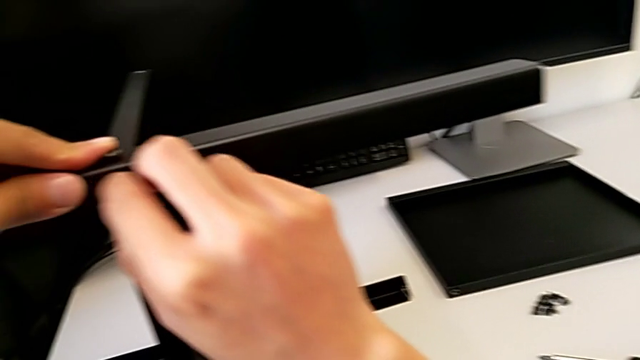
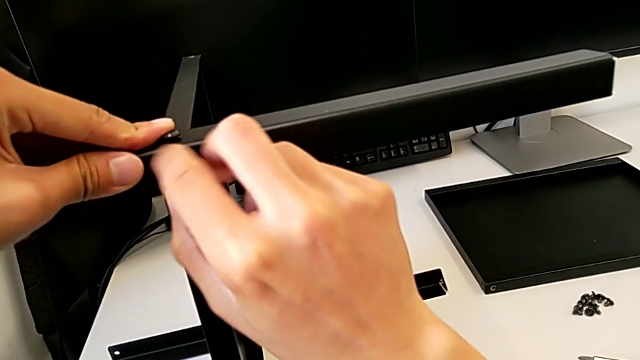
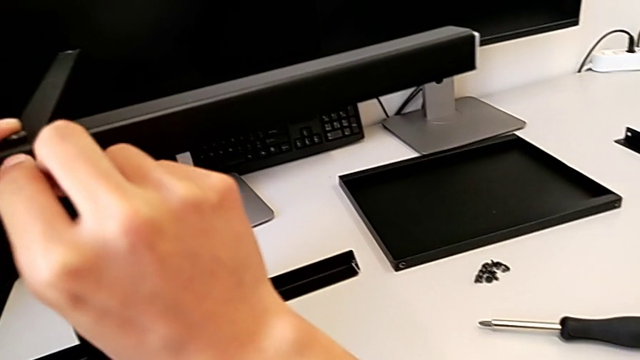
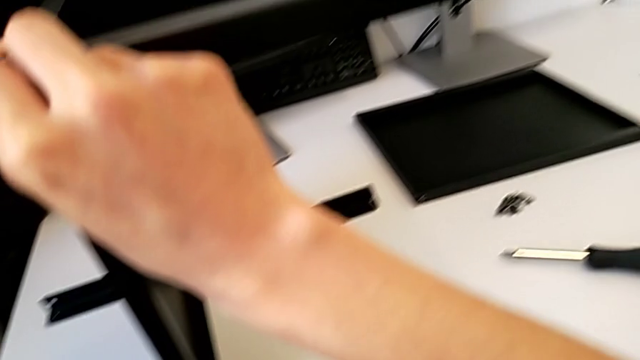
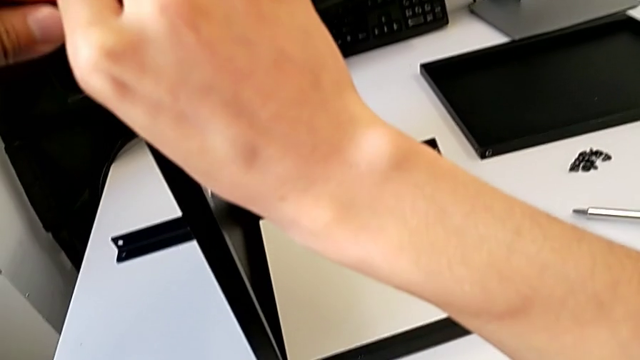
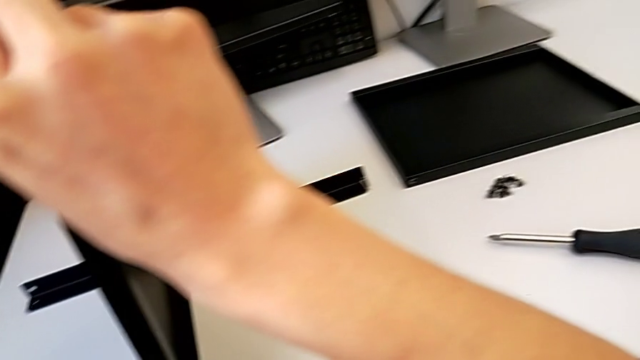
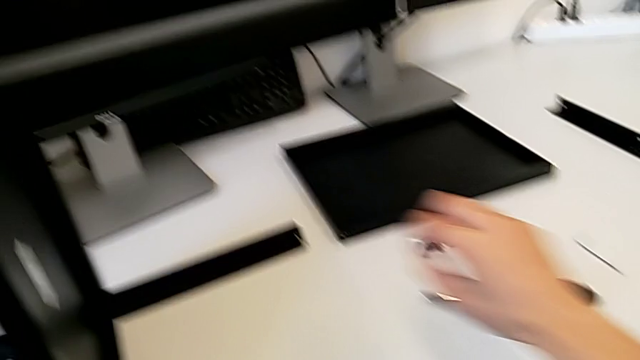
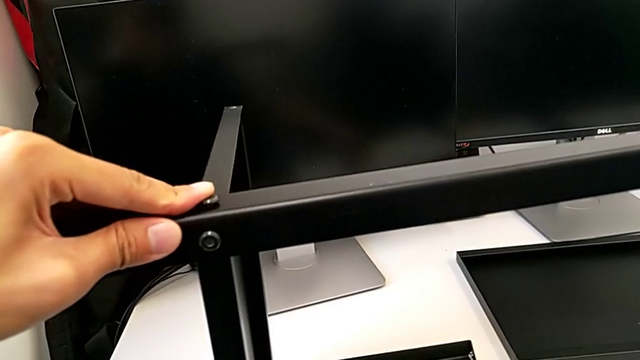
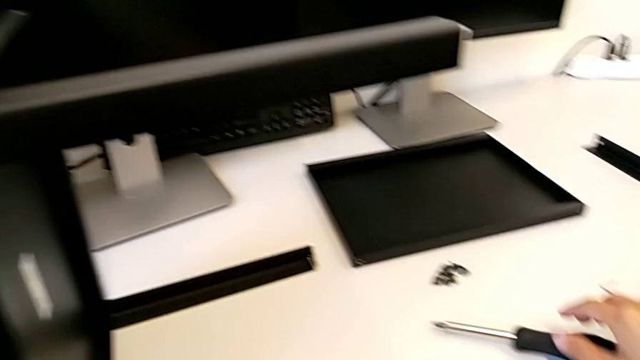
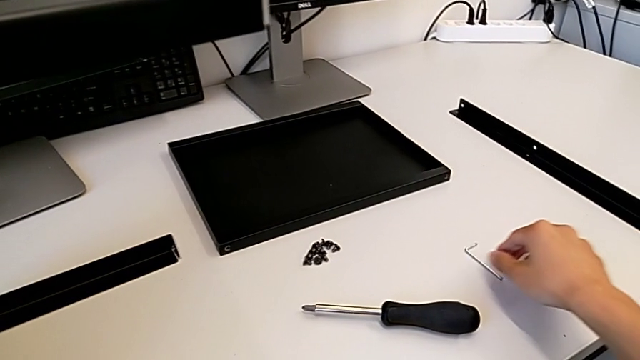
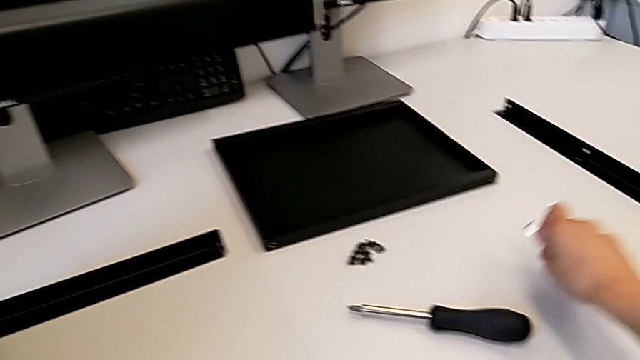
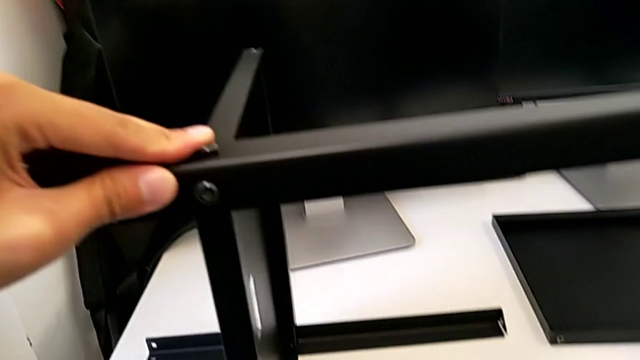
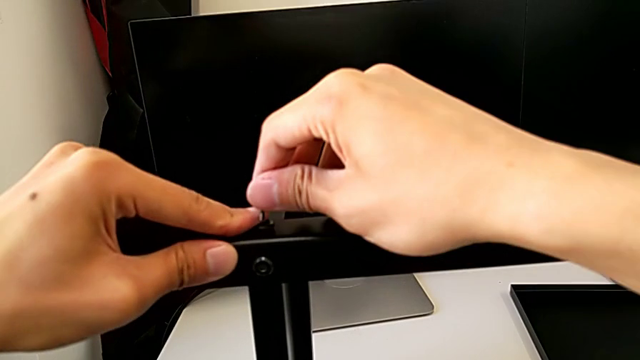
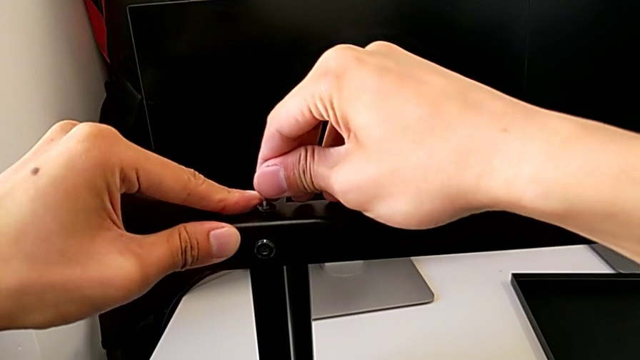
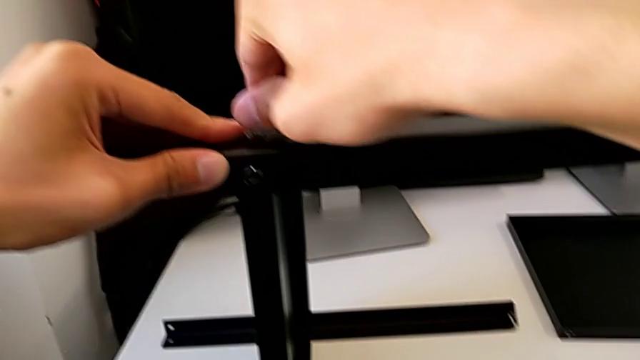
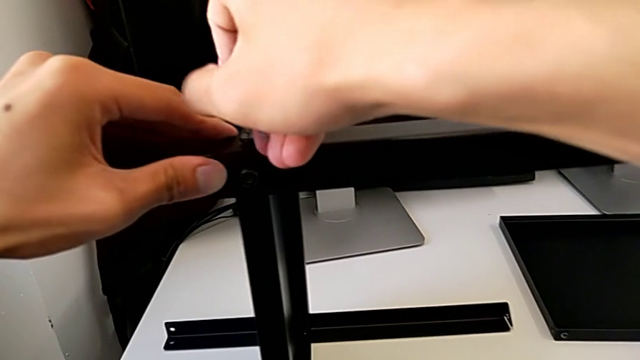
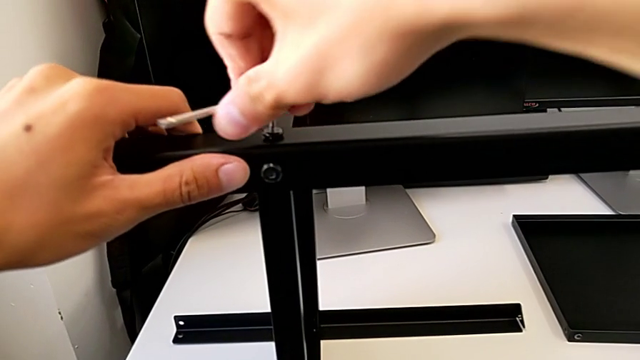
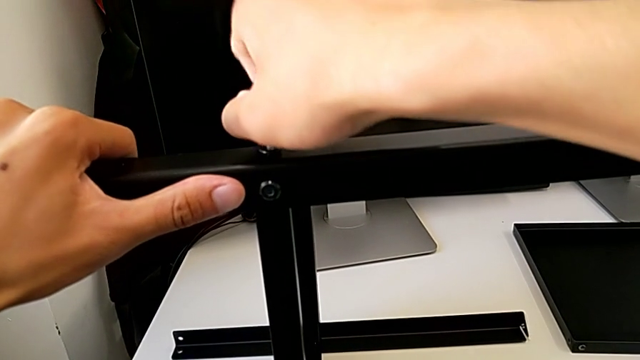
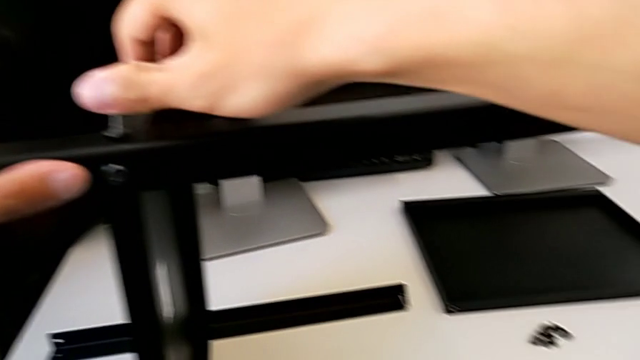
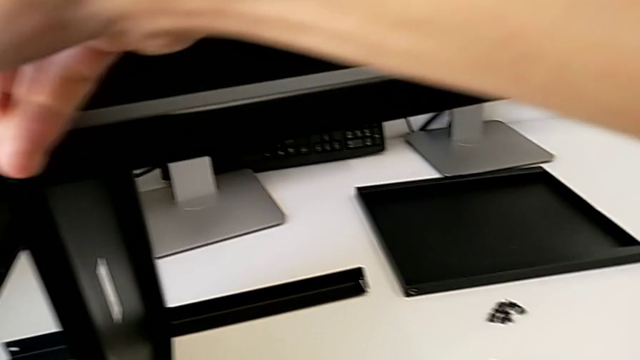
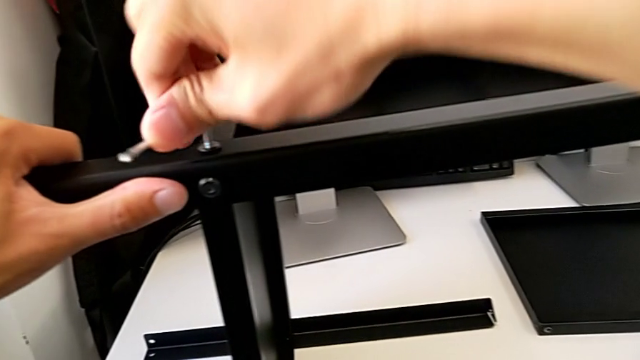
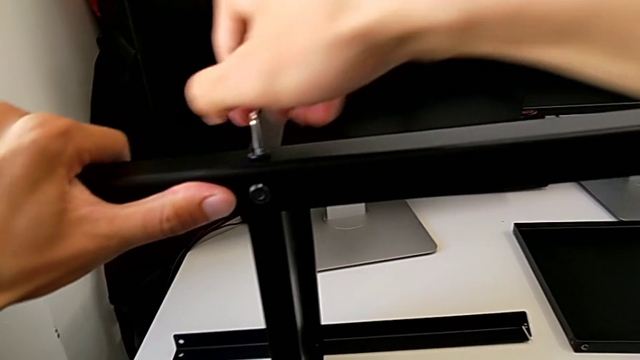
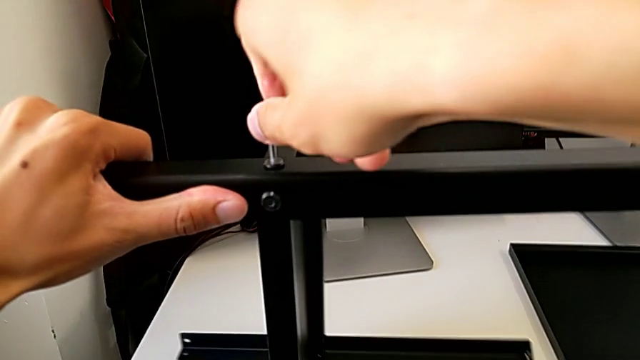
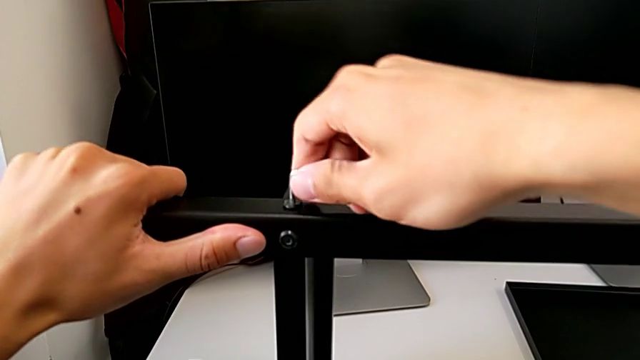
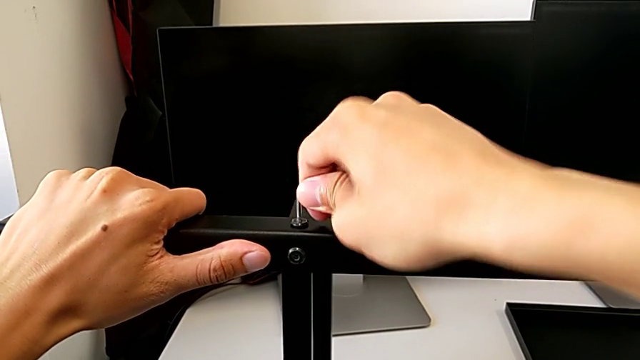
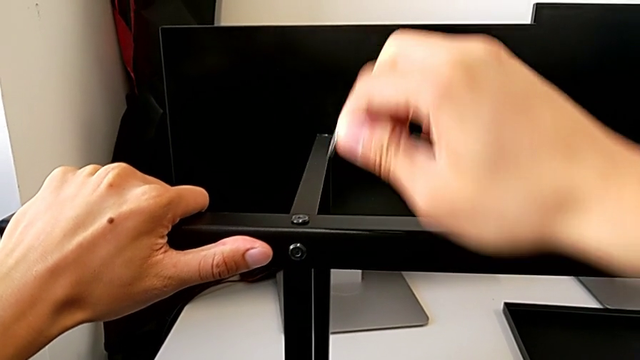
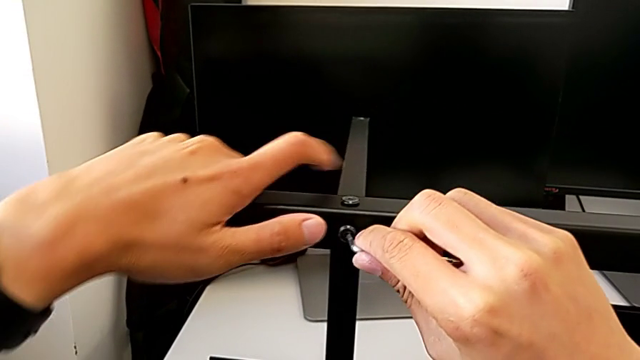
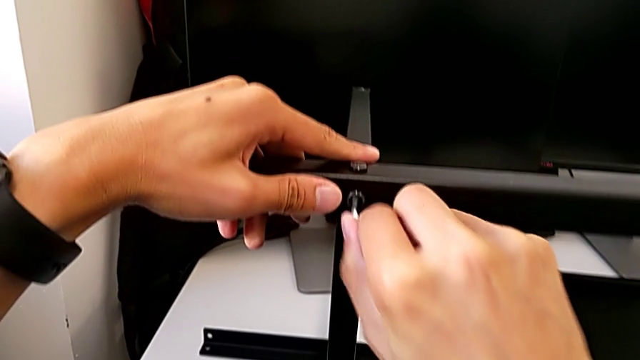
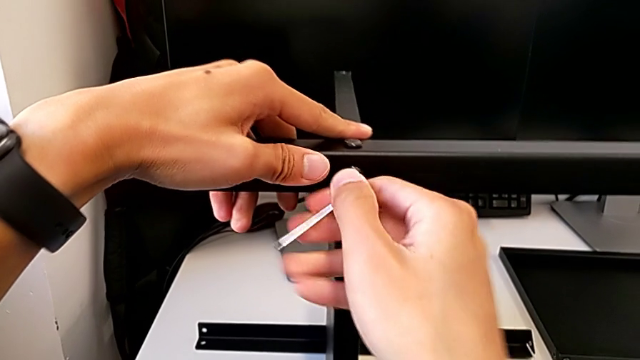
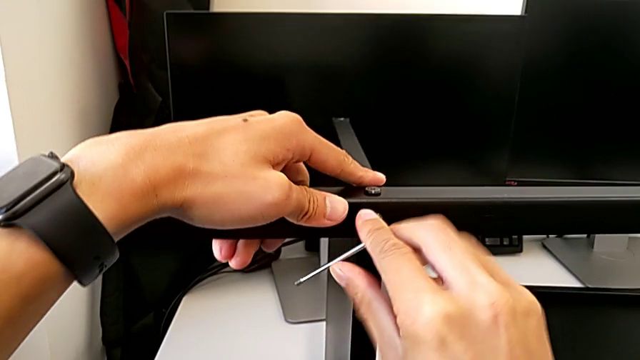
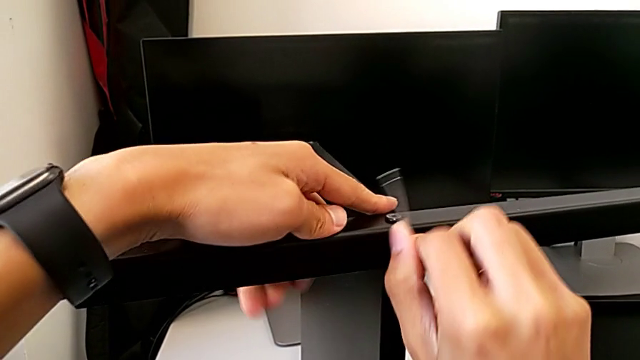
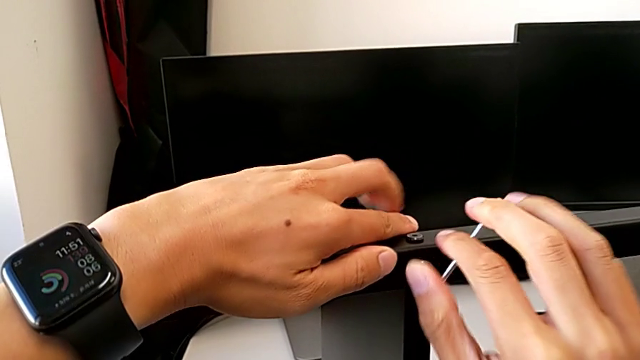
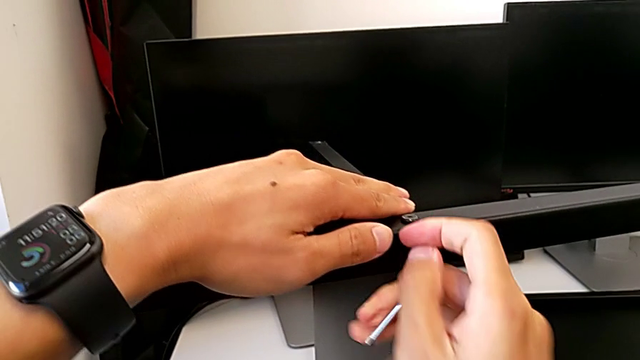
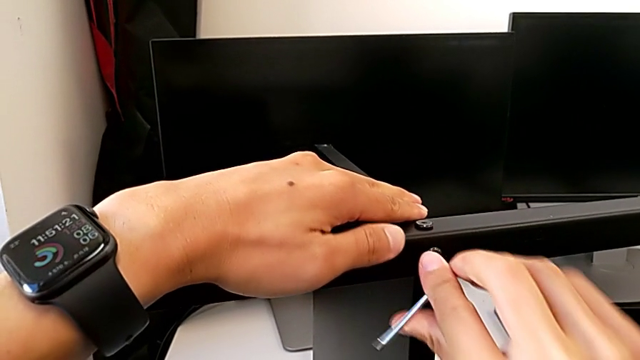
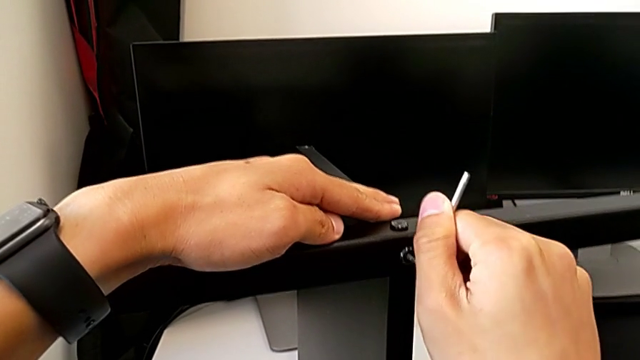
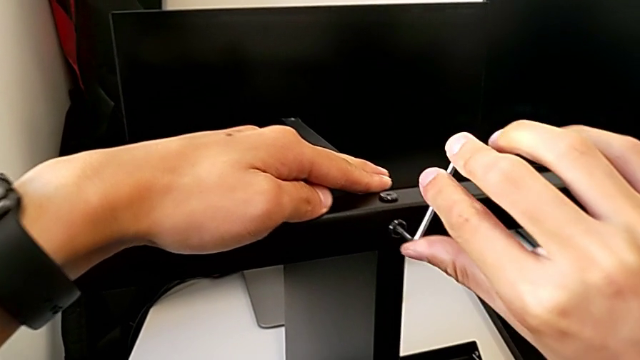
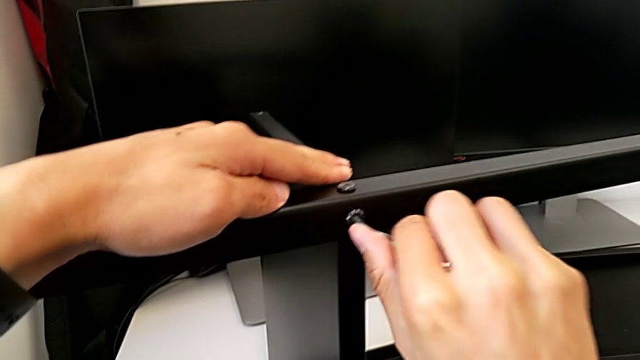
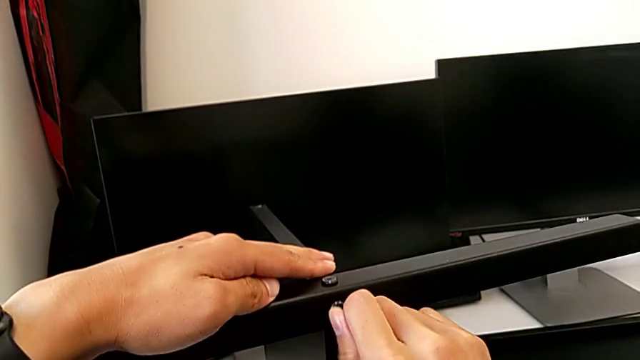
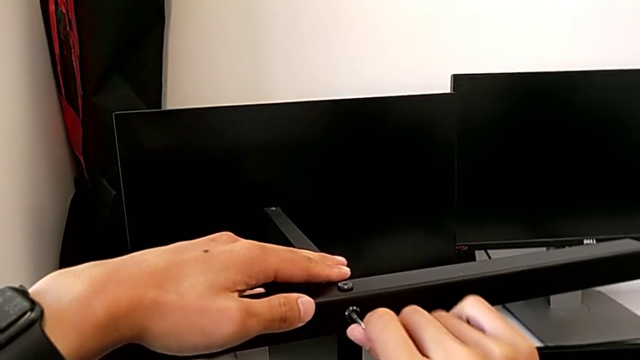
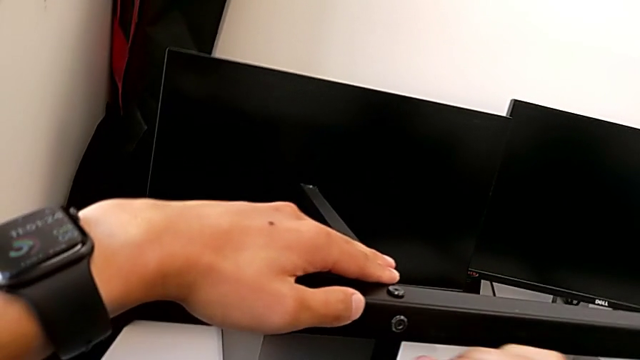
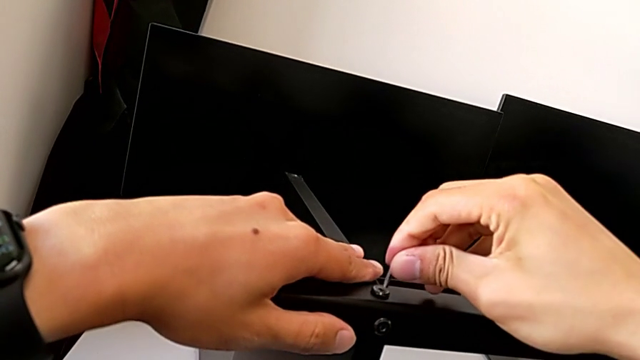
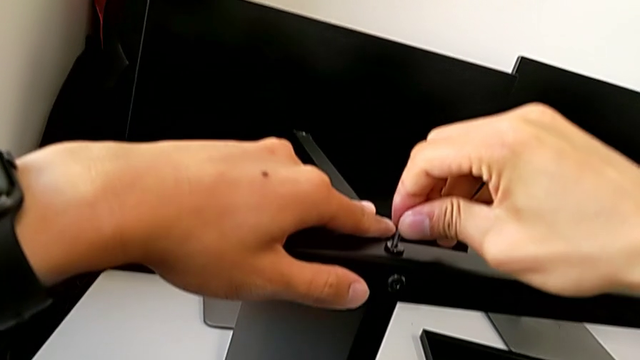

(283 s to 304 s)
The camera wearer is assembling the third leg with the shelf of the table. They screw the hex socket head, approach the Allen wrench, screw the first hex socket head, screw the second hex socket head and screw the first hex socket head.
